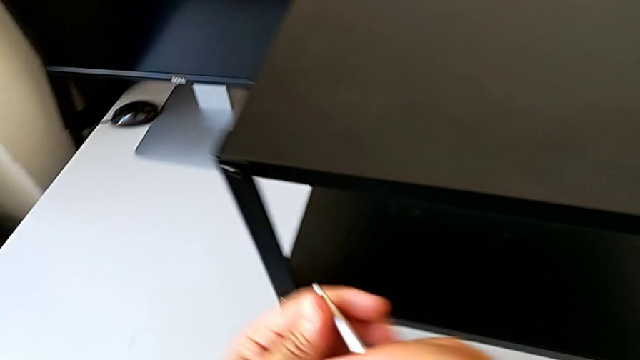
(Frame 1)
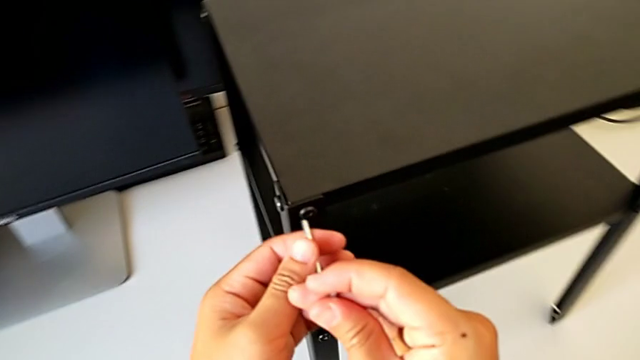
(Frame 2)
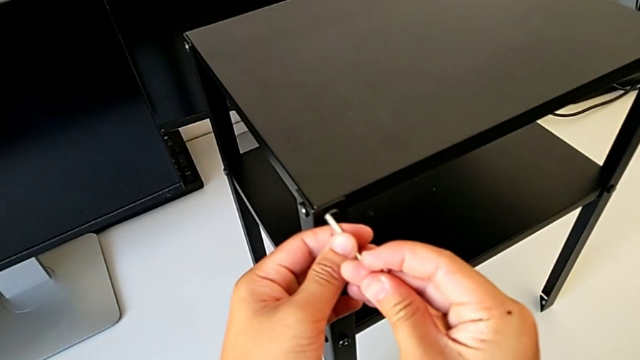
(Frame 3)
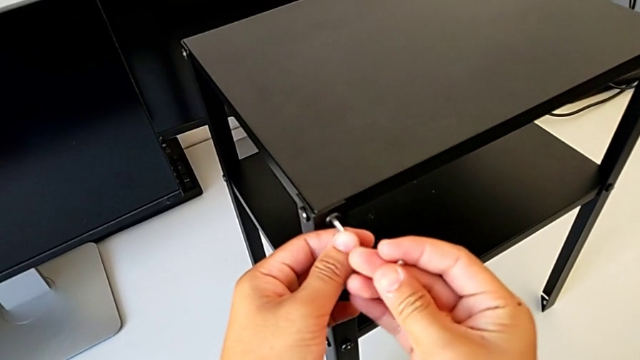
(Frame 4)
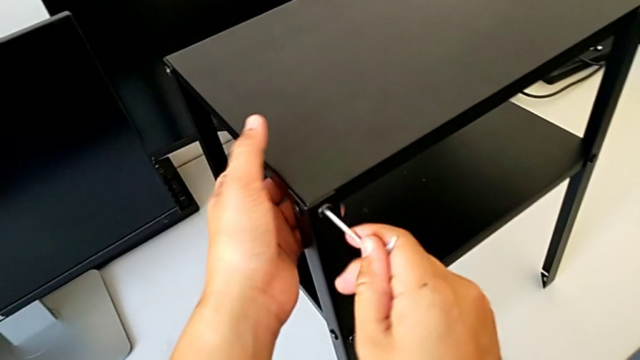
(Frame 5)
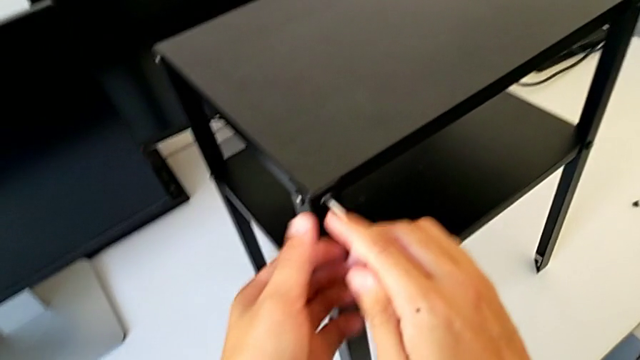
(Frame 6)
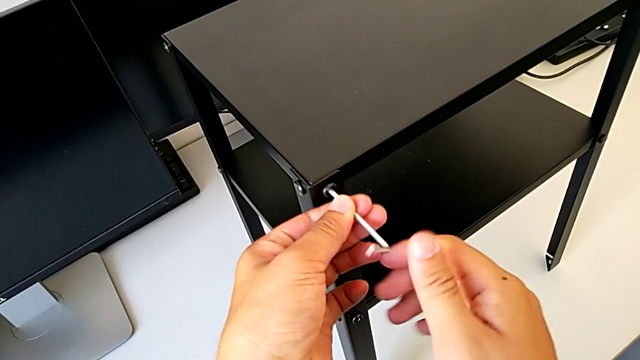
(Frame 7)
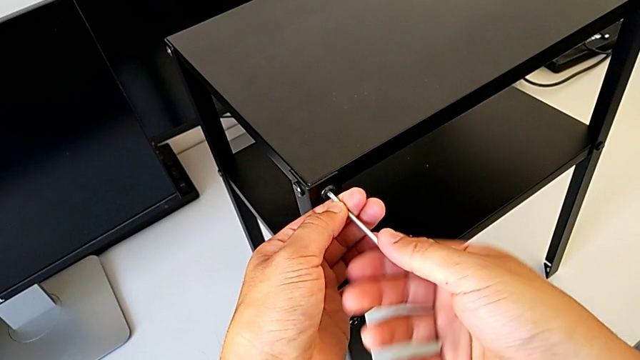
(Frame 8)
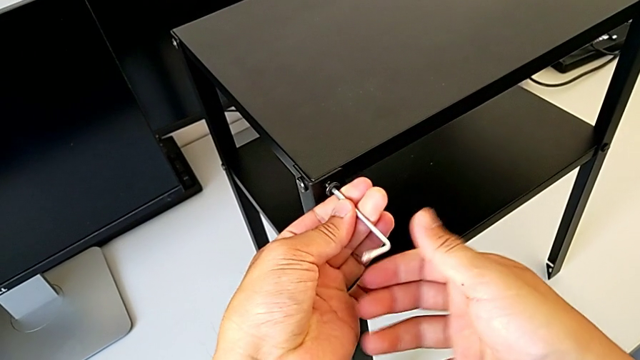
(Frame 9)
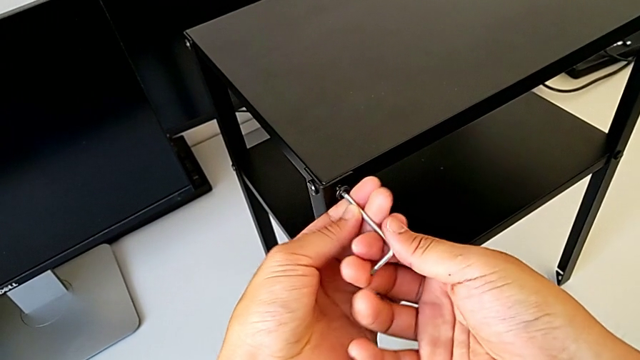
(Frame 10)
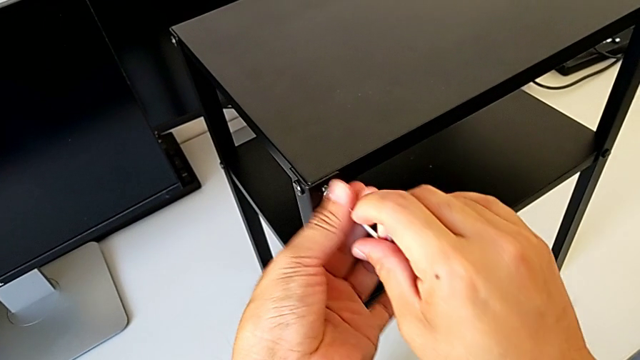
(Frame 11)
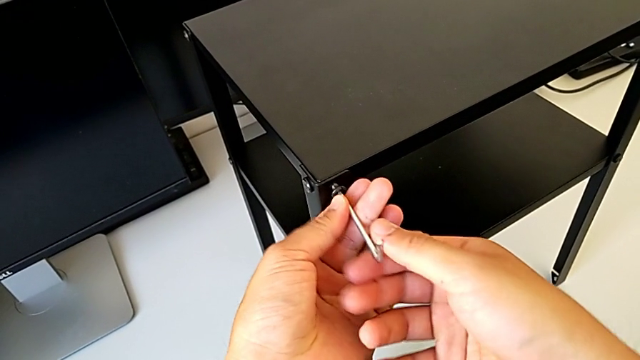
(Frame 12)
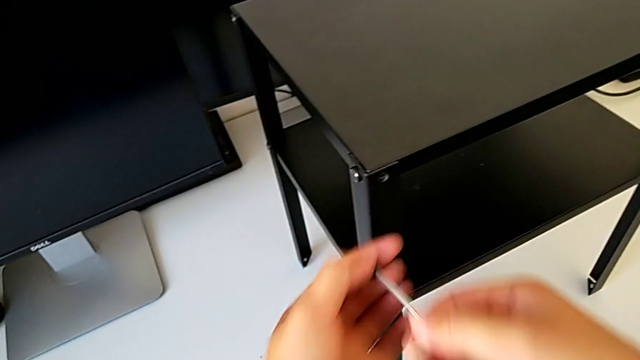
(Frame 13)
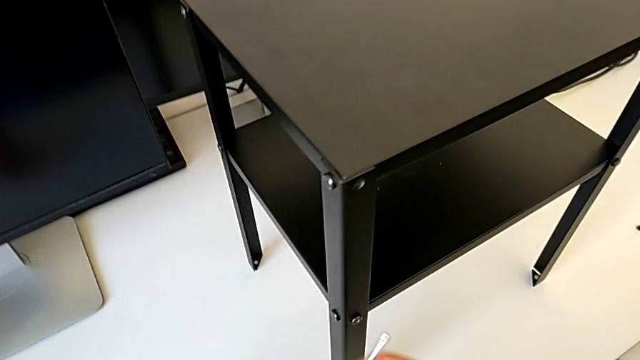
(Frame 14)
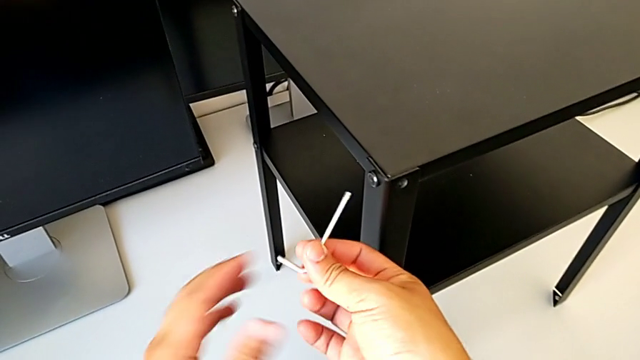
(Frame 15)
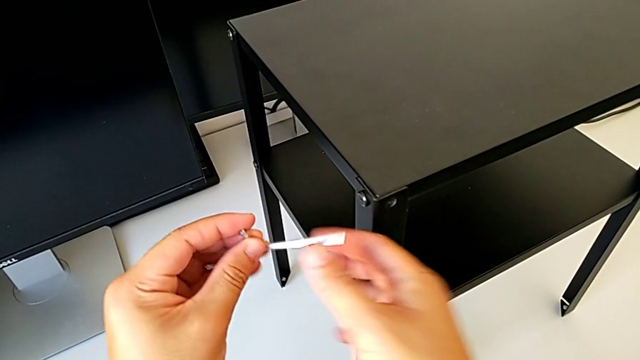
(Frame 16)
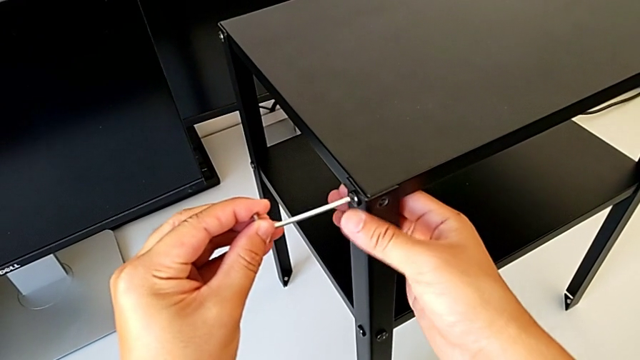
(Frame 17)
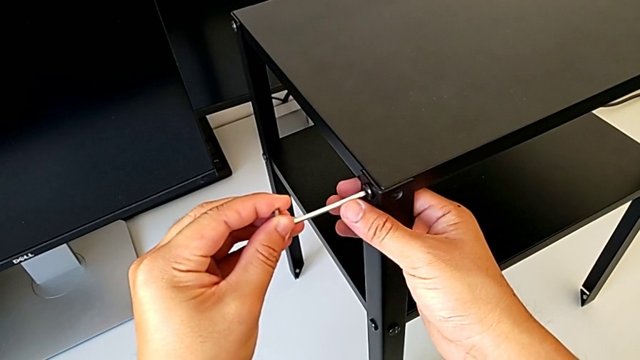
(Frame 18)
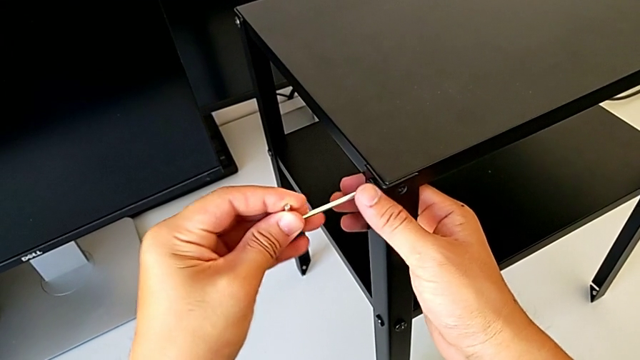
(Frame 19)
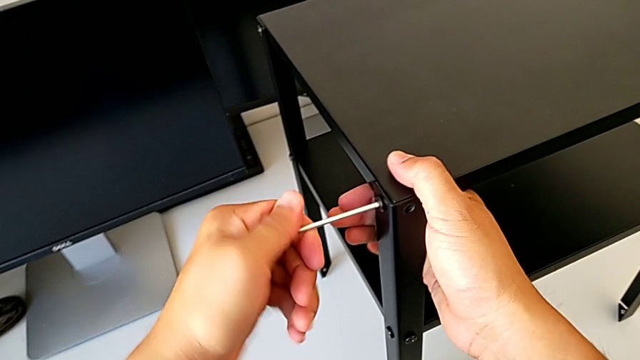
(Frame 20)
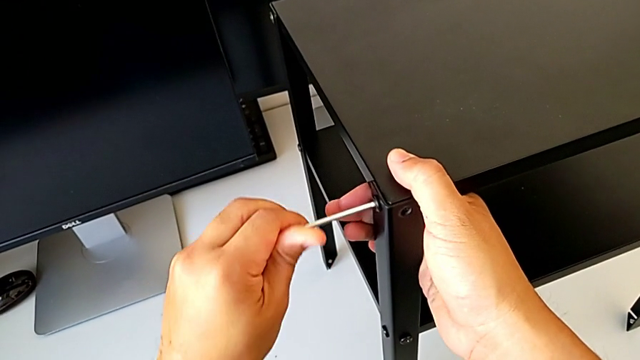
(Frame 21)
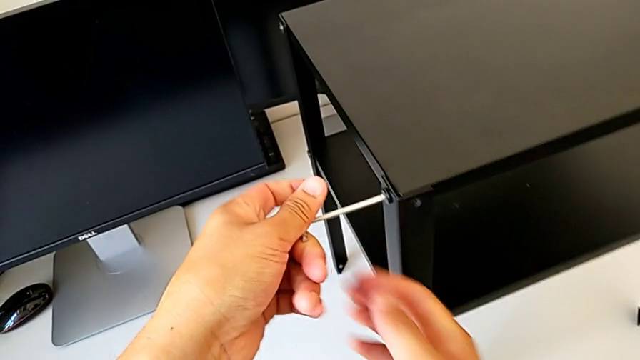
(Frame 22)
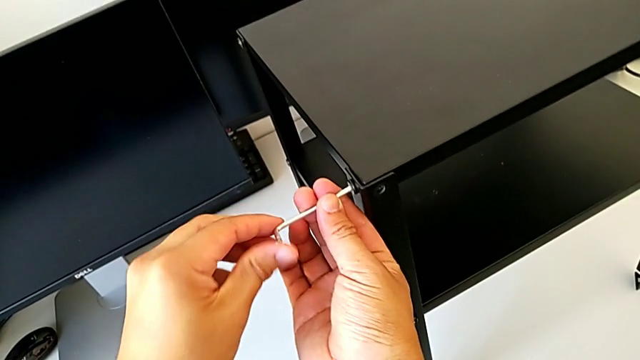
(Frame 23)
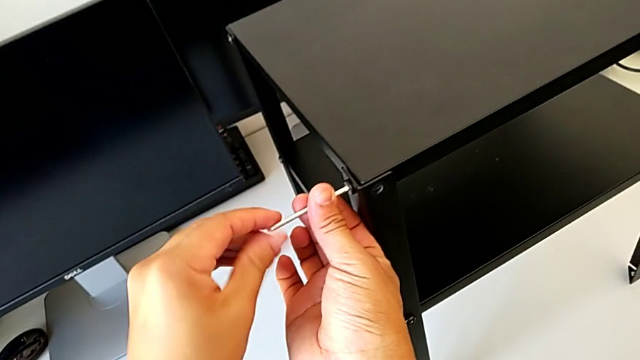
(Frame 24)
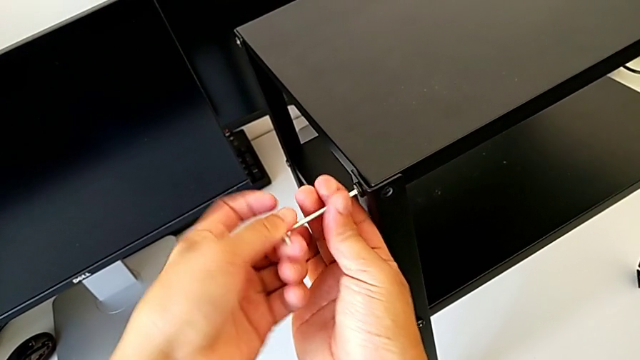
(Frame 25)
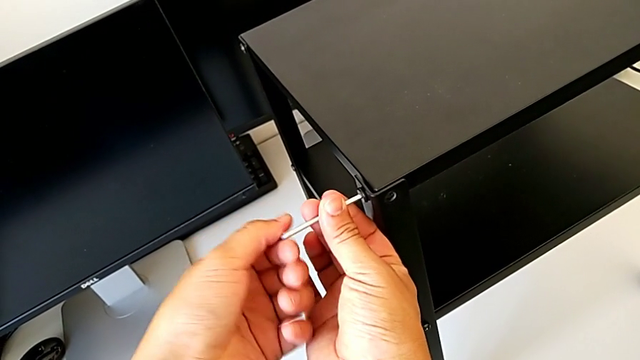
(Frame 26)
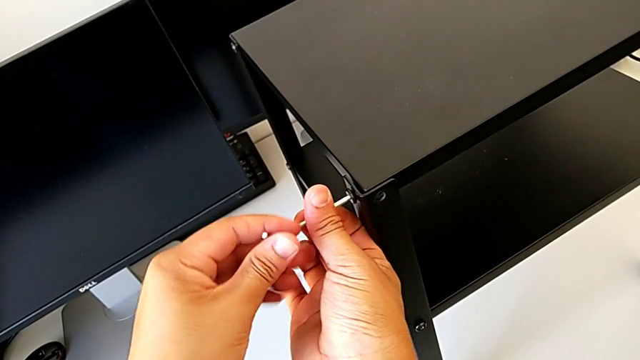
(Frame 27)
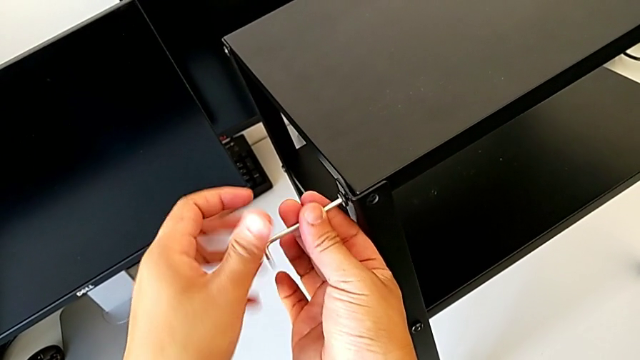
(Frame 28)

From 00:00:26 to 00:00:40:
The camera wearer is disassembling the top table. They insert the Allen wrench, unscrew the hex socket head, withdraw the Allen wrench, disassemble the hex socket head, place it, rotate the Allen wrench, insert it and unscrew the hex socket head.

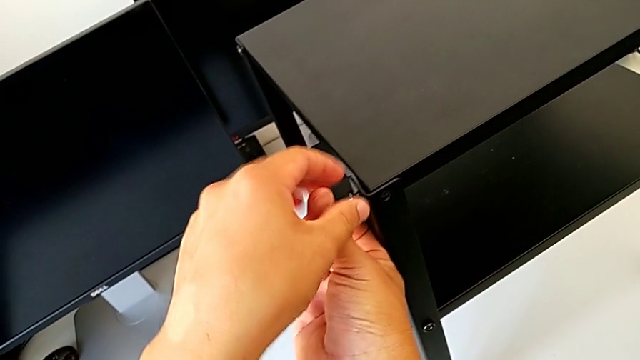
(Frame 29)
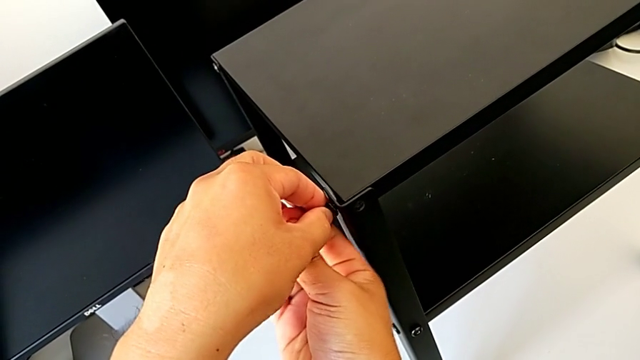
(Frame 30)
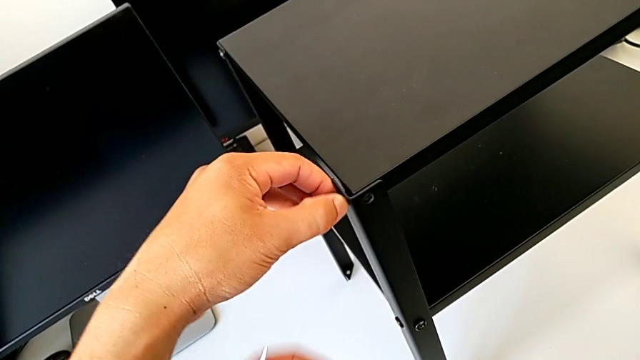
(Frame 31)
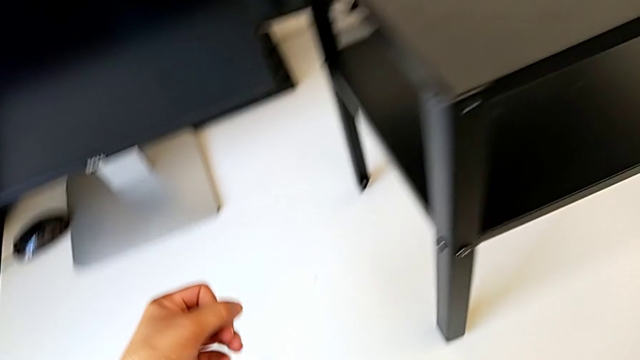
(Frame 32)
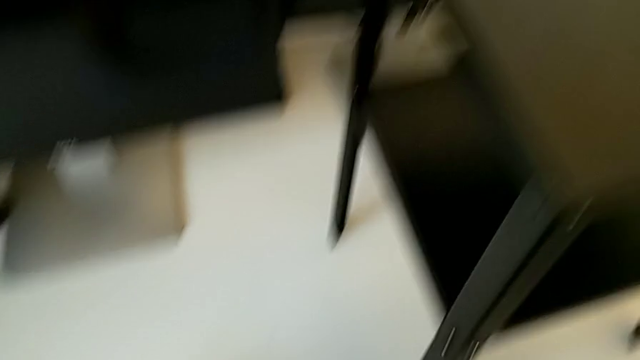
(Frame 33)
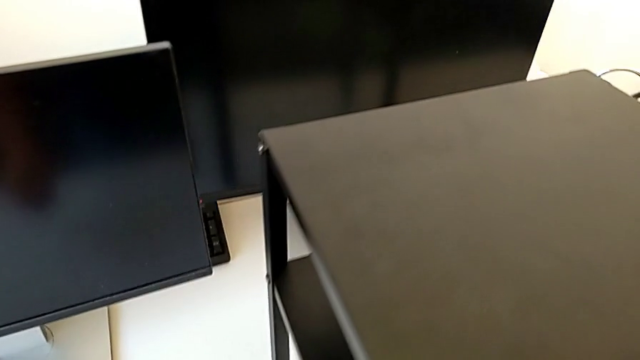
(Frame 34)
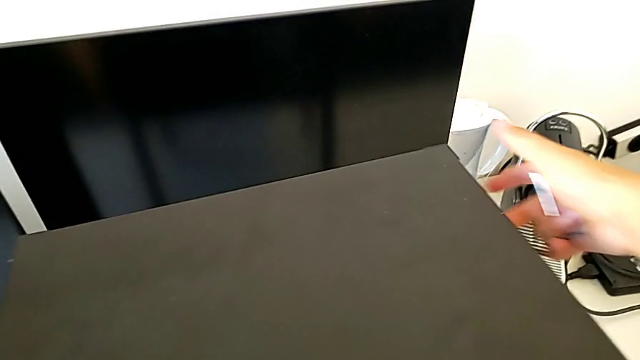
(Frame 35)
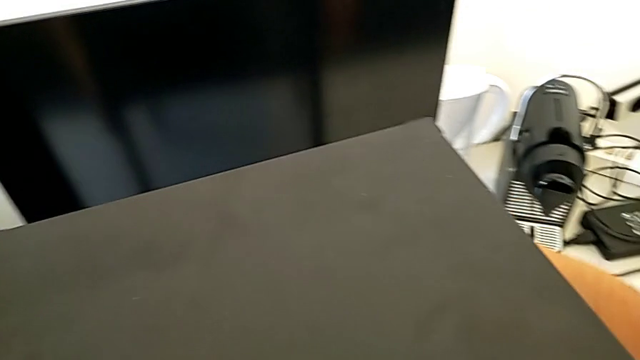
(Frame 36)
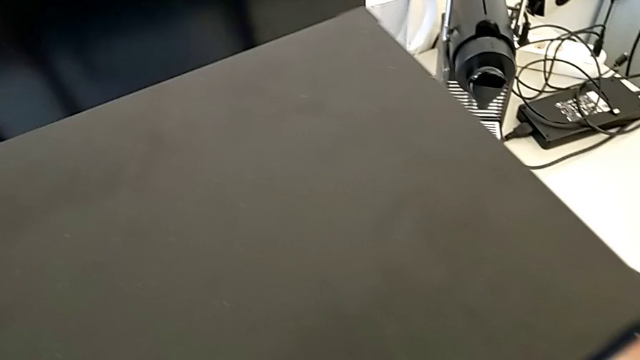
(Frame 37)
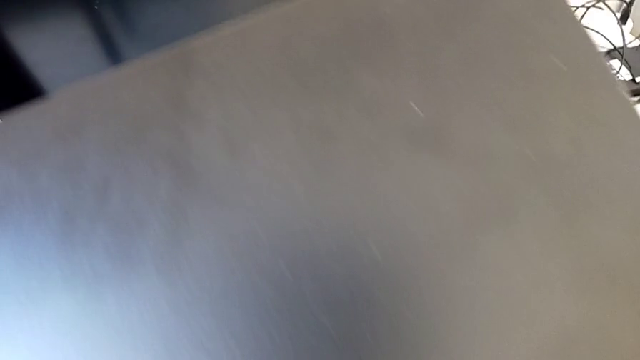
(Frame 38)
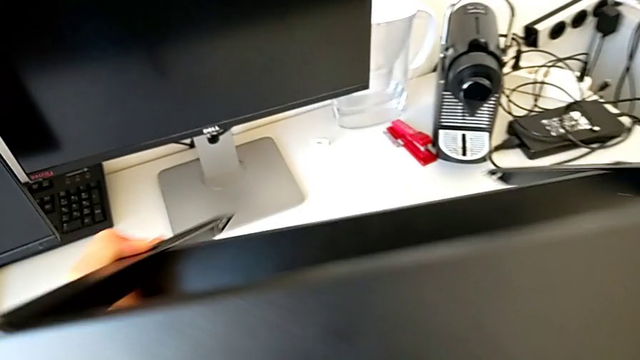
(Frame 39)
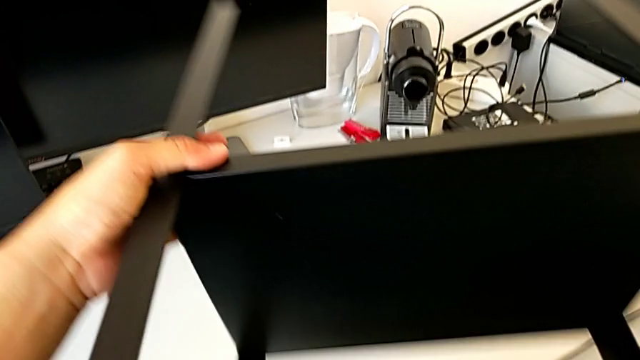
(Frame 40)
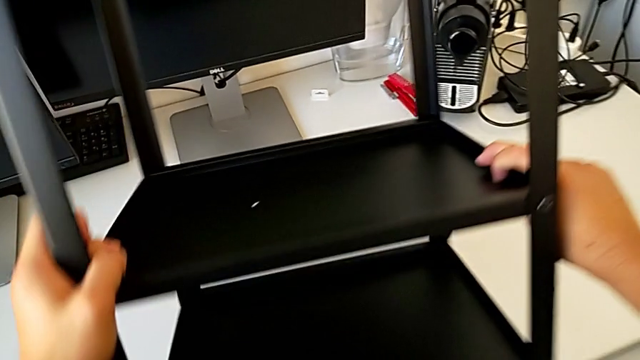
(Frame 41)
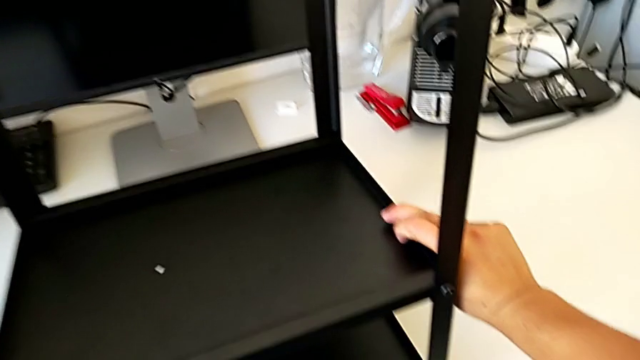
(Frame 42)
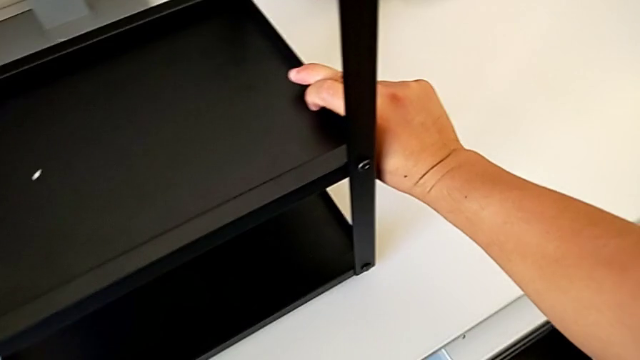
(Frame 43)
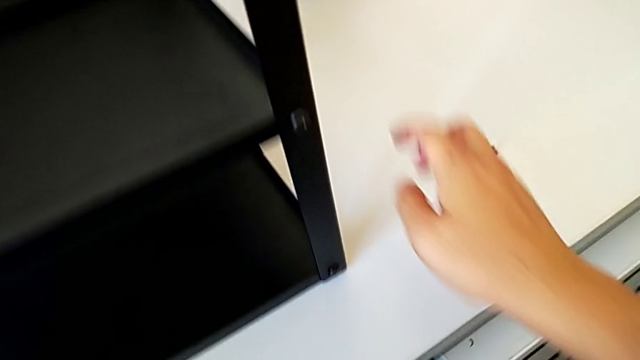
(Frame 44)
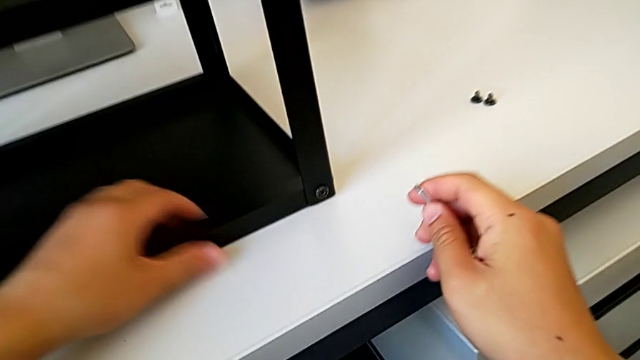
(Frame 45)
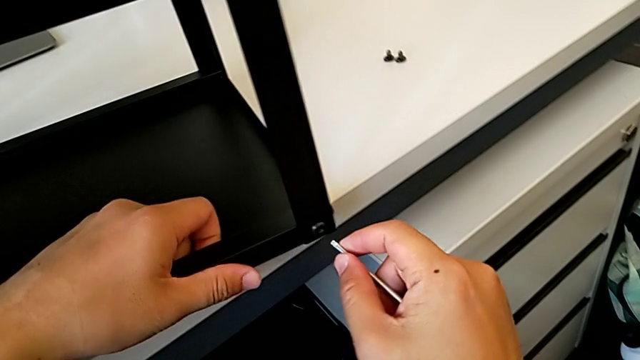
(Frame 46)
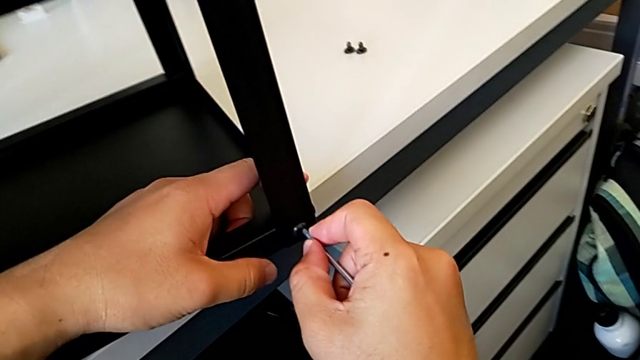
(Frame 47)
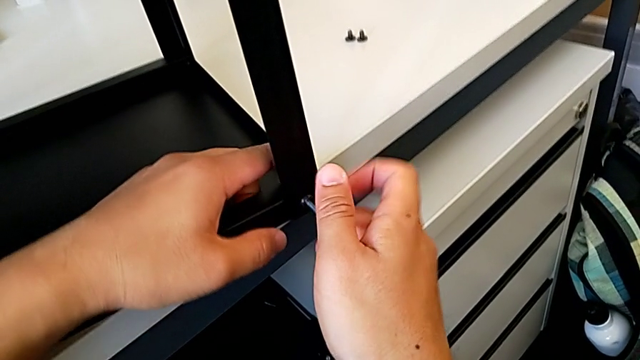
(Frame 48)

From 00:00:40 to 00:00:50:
The camera wearer is disassembling the top table. They withdraw the Allen wrench, disassemble the hex socket head, place it, grab the nightstand, rotate it, place it, approach it and slide it with the left hand and insert the Allen wrench with the right hand.
